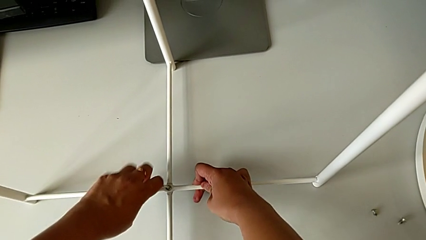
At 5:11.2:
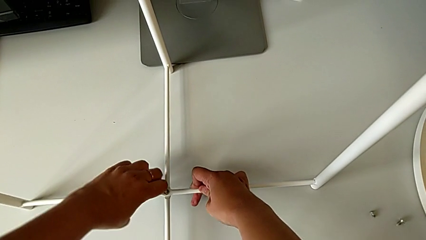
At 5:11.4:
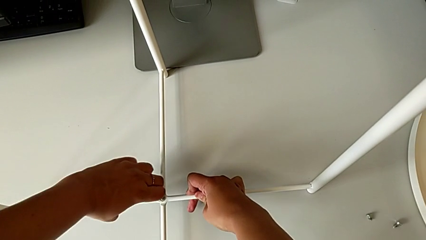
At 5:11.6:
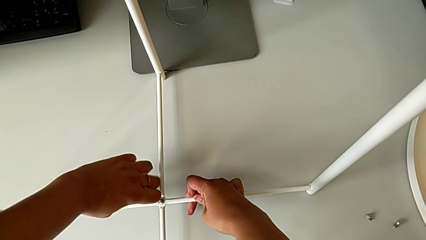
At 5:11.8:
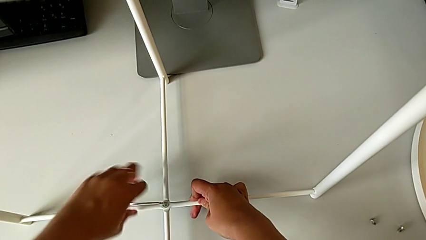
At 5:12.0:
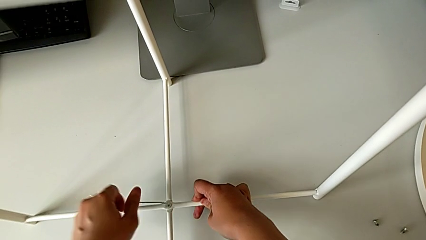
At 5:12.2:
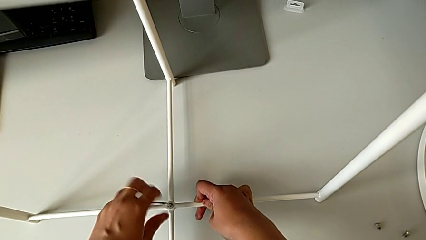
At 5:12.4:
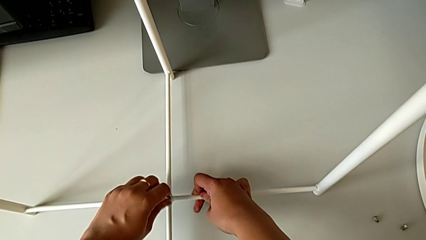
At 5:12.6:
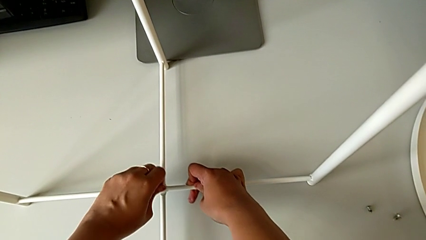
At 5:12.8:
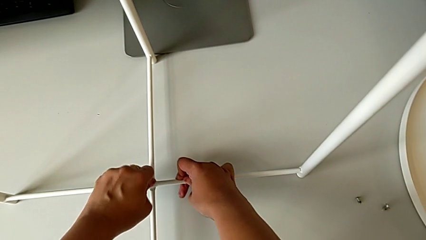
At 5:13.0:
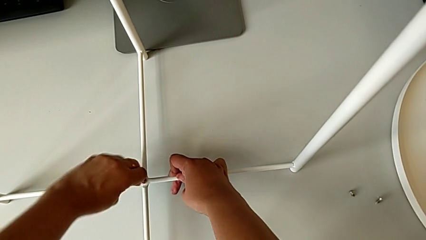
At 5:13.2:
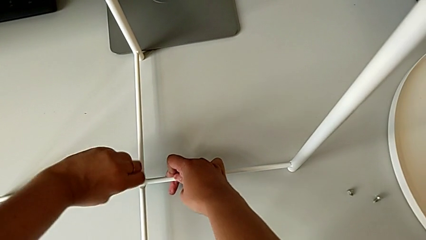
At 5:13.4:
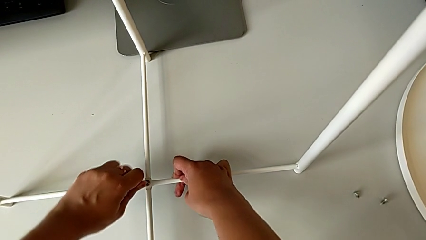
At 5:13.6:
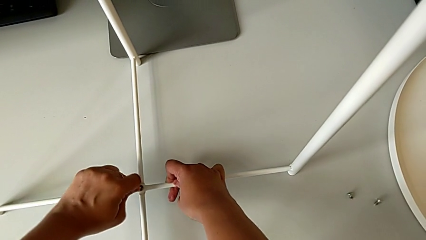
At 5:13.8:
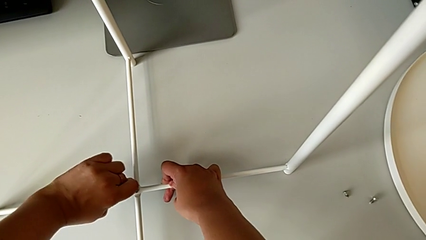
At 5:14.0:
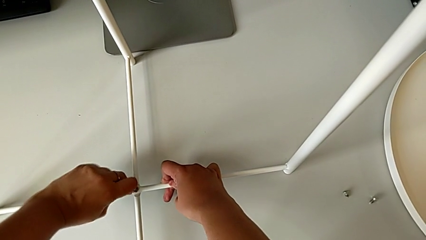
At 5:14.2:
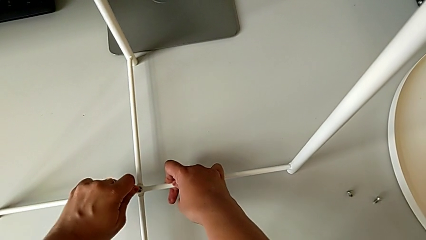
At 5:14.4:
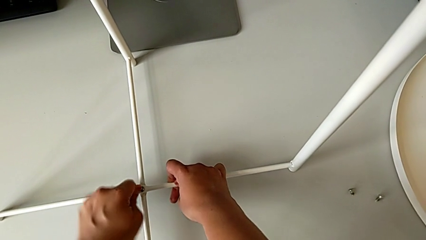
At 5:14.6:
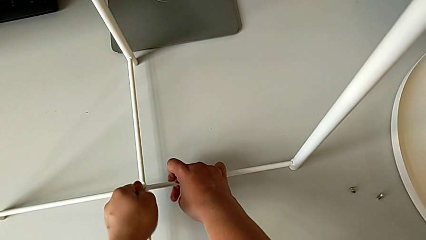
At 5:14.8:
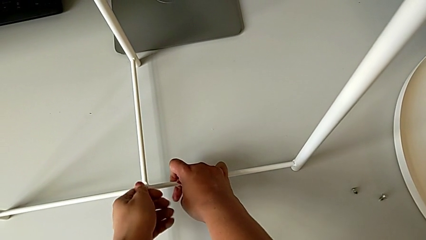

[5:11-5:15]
The camera wearer is assembling the bottom screw into the legs. They keep screwing the hex socket head and withdraw the Allen wrench.

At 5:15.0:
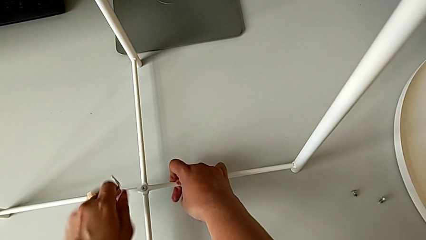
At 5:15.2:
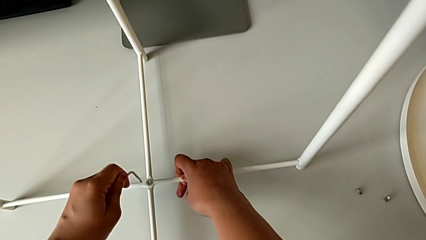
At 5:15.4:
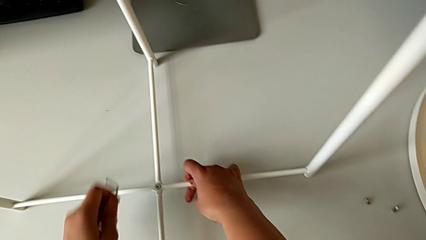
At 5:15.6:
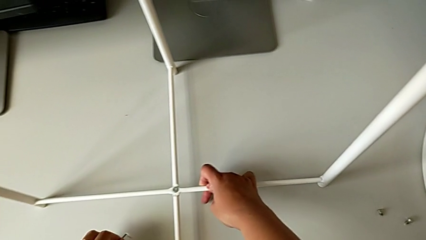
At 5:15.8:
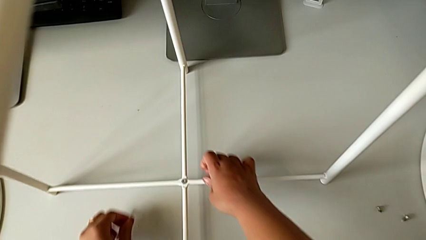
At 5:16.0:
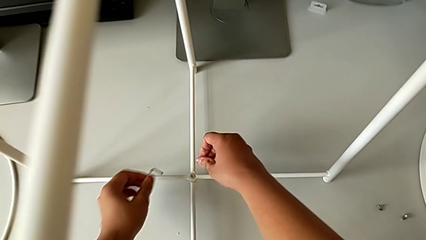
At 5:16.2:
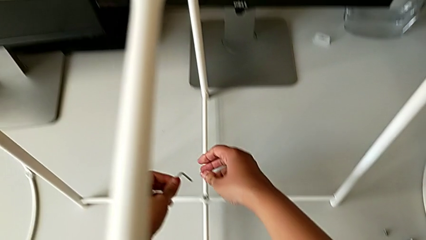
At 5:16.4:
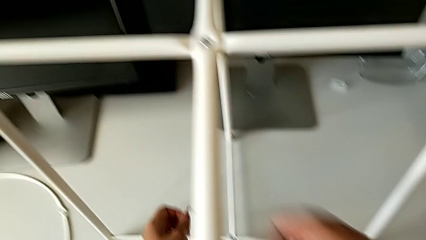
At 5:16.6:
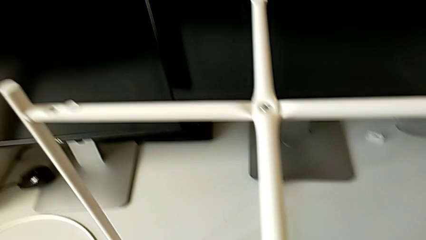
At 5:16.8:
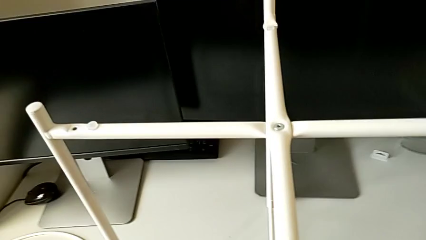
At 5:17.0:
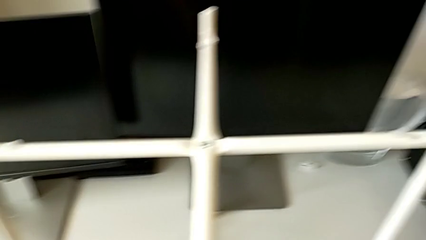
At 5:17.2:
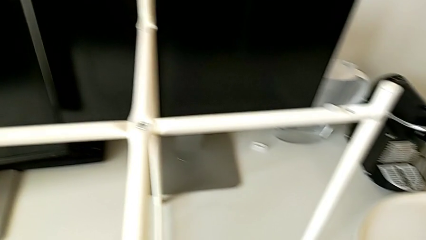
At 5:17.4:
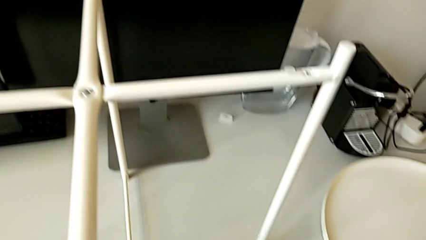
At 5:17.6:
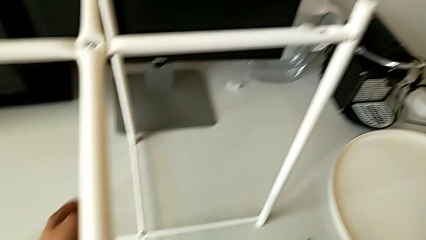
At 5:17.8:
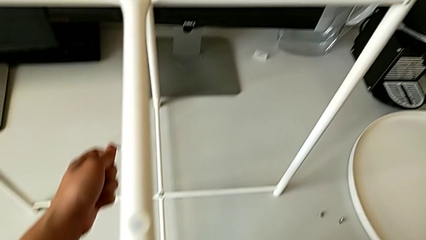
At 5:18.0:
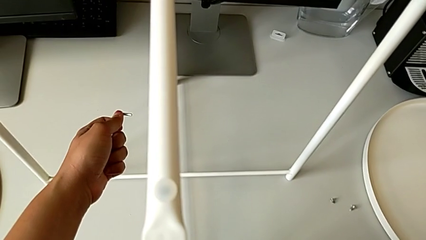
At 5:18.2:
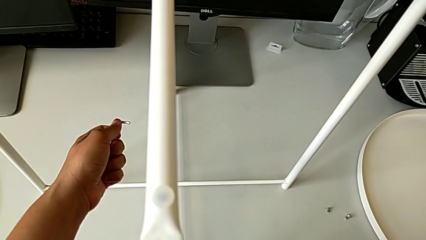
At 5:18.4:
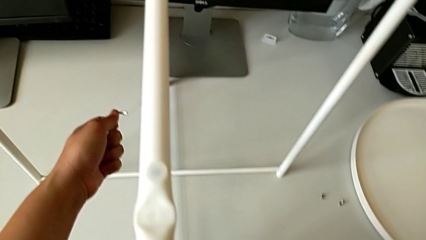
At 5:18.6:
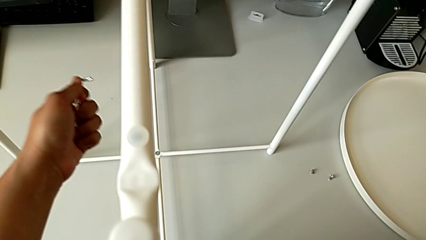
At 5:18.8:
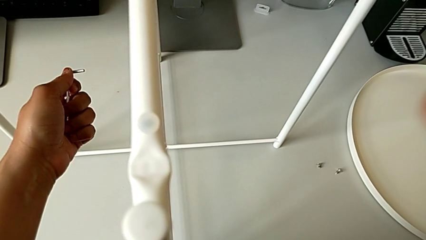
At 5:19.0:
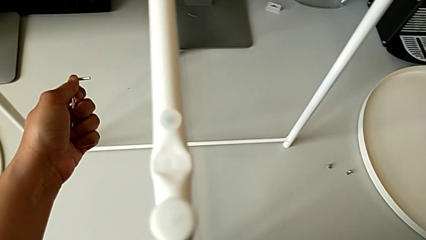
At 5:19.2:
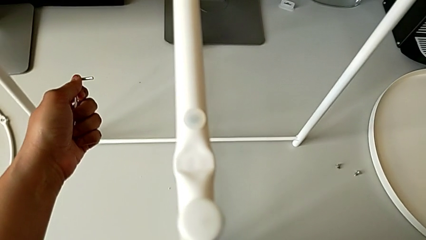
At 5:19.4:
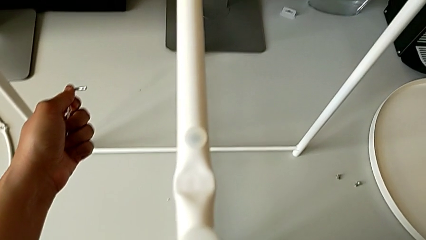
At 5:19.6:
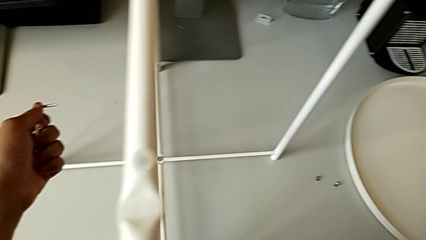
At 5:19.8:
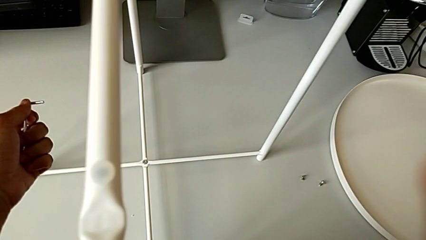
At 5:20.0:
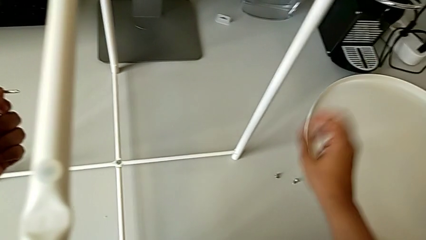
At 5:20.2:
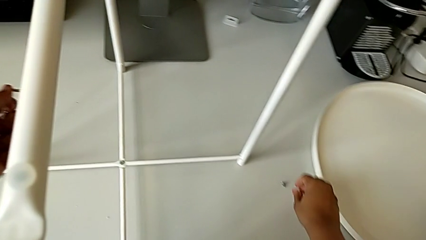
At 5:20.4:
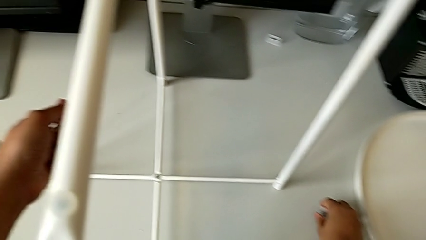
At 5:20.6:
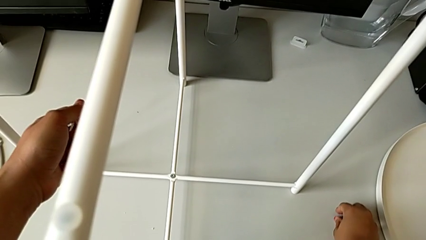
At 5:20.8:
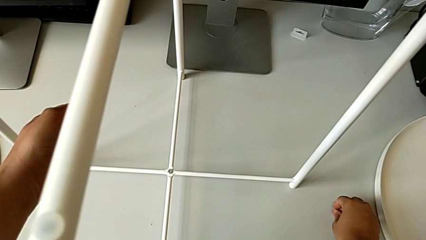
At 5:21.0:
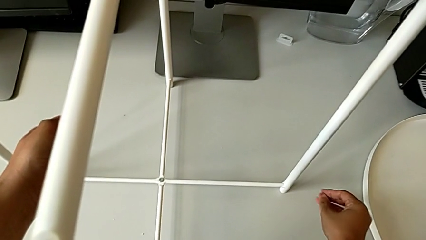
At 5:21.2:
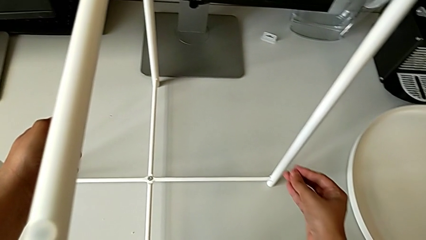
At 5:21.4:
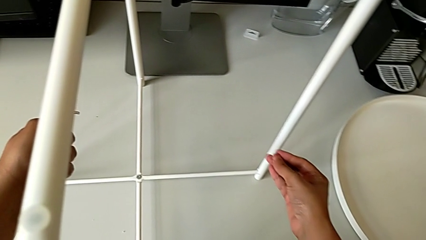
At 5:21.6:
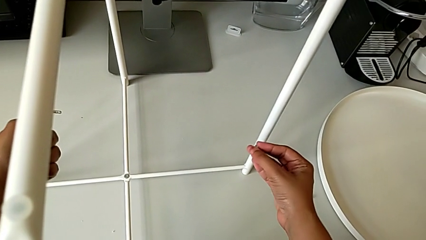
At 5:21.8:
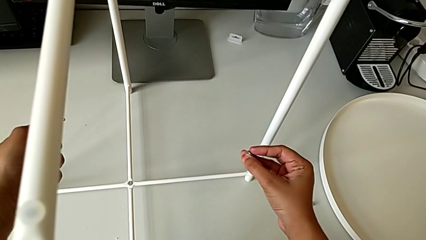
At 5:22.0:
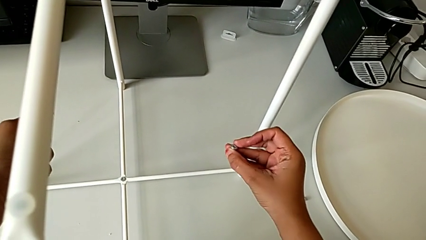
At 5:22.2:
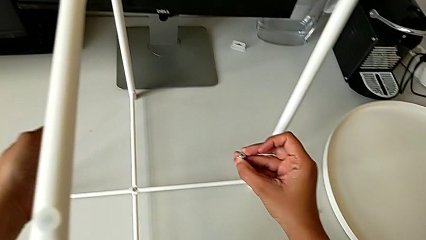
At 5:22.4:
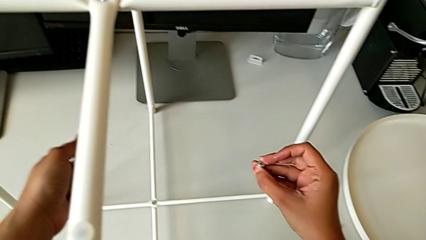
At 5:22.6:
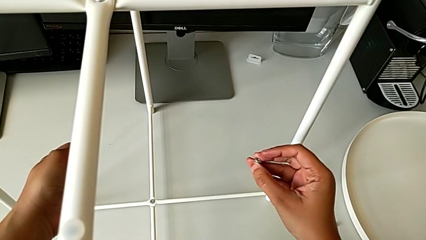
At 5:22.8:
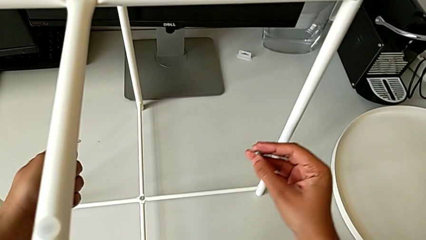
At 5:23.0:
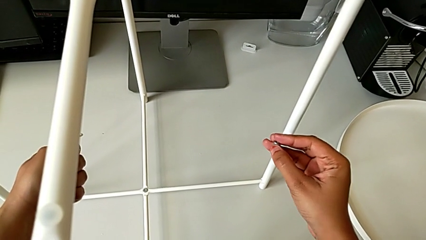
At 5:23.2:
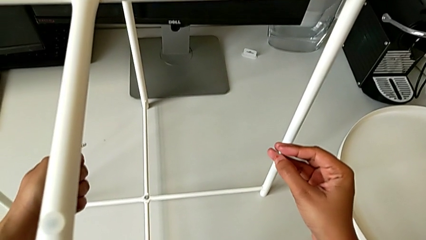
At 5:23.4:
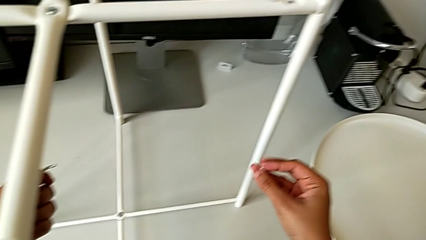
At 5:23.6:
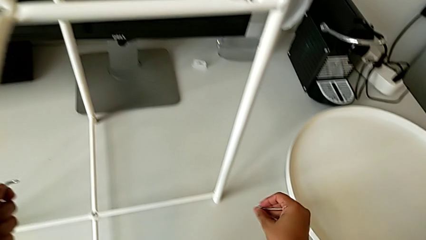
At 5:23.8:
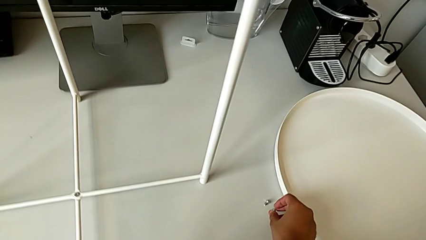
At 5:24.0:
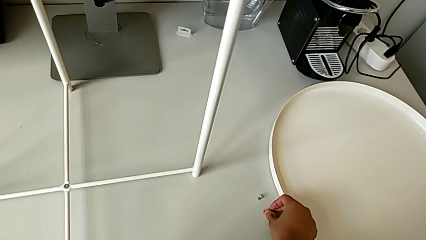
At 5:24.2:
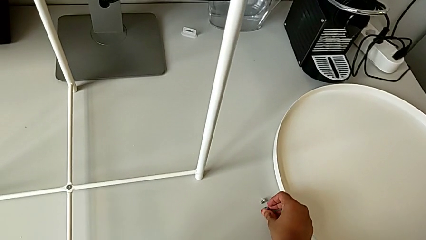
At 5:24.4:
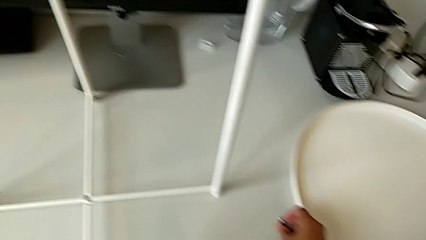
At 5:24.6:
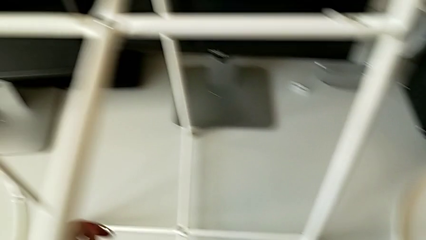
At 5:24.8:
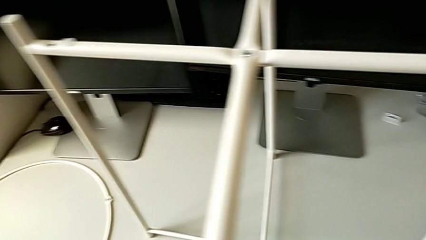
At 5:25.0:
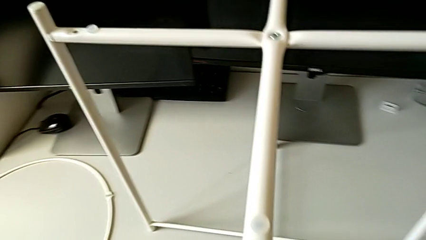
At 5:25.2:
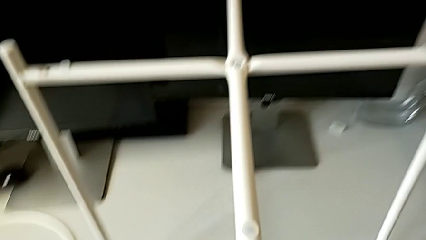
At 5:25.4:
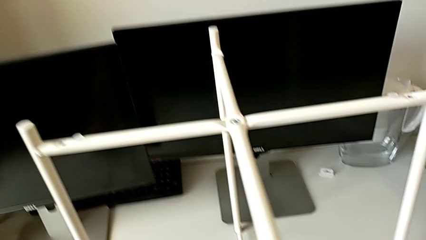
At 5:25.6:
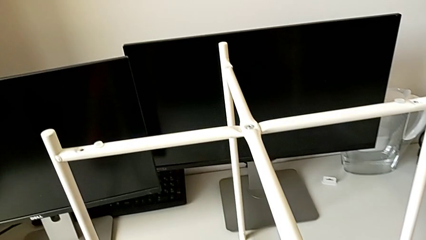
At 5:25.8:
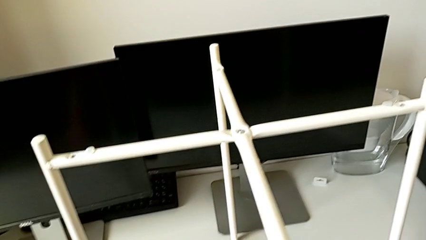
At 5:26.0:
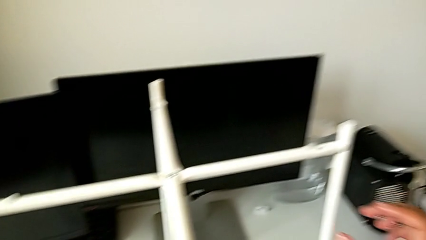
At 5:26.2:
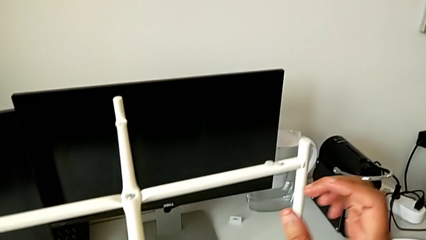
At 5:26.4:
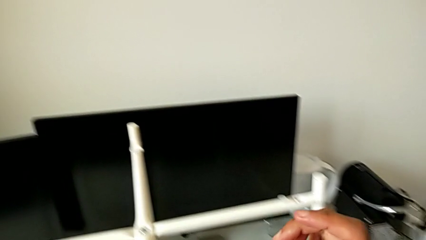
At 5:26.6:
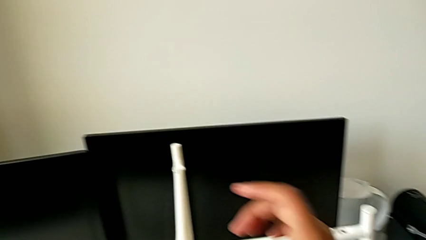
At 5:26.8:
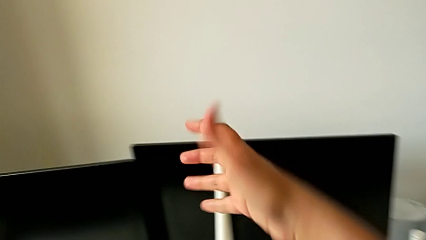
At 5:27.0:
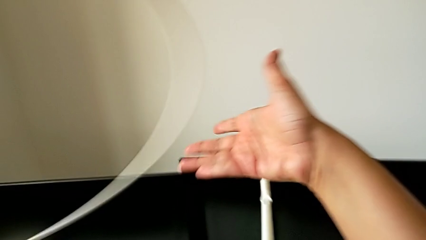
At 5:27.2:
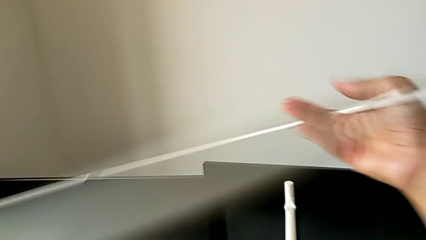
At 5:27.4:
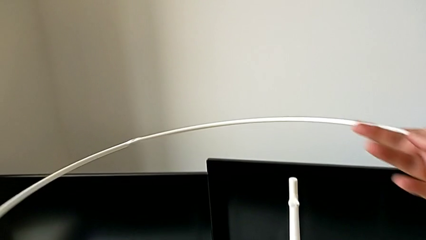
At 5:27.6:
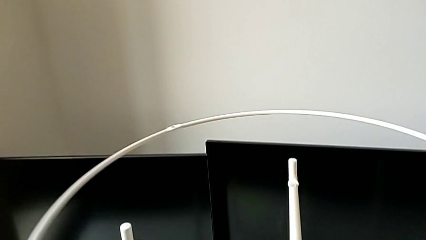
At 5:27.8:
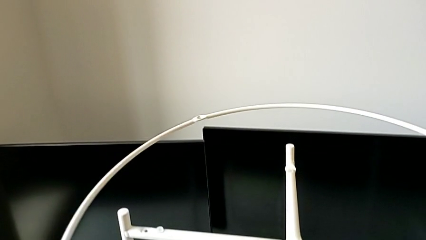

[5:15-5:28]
The camera wearer is assembling the circle around the legs. They inspect the leg, wrongly grab the hex socket head, place it, lift the circle and rotate it.
